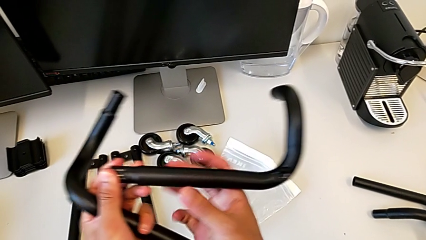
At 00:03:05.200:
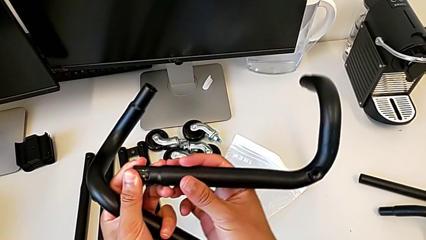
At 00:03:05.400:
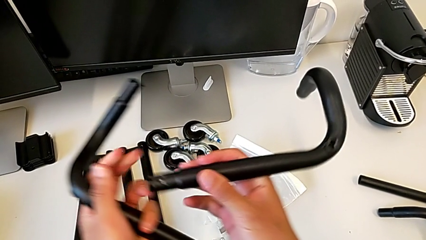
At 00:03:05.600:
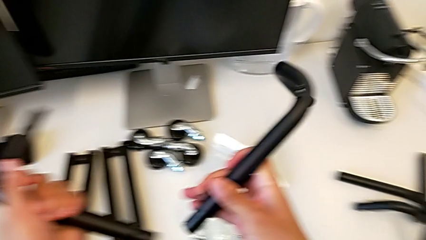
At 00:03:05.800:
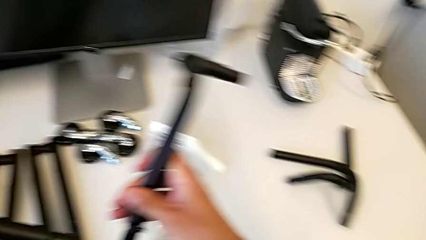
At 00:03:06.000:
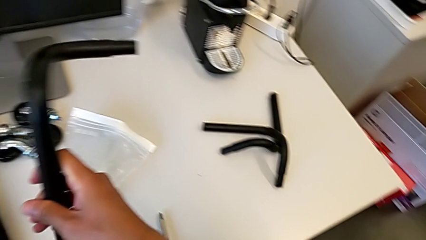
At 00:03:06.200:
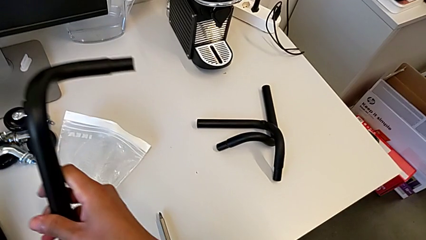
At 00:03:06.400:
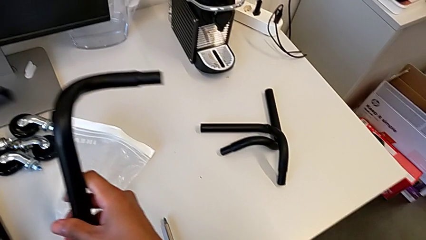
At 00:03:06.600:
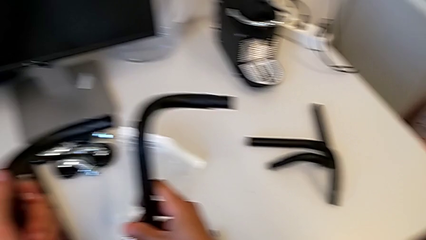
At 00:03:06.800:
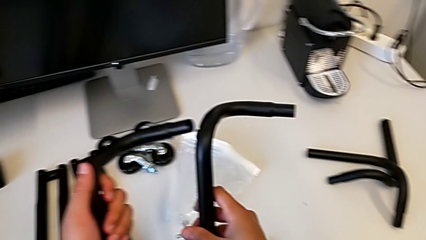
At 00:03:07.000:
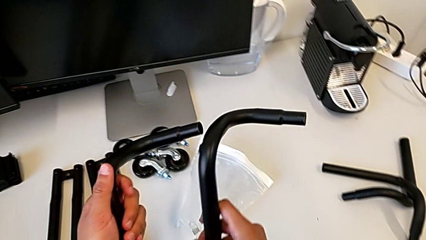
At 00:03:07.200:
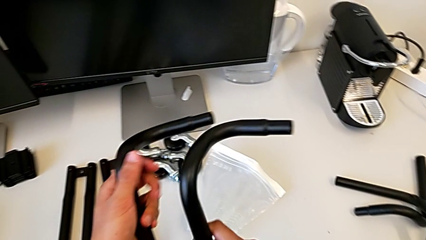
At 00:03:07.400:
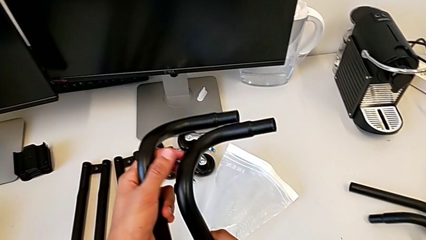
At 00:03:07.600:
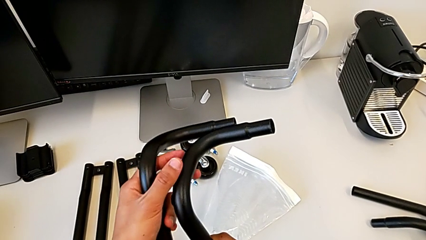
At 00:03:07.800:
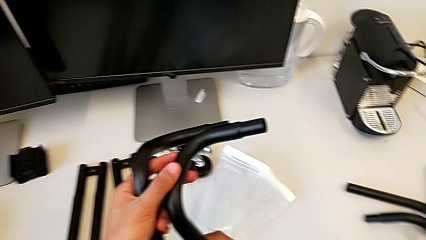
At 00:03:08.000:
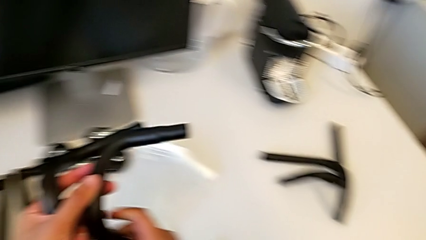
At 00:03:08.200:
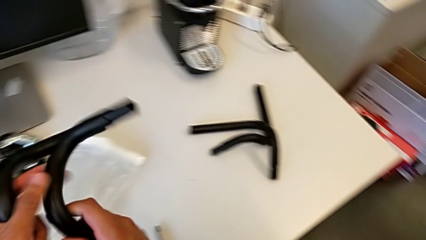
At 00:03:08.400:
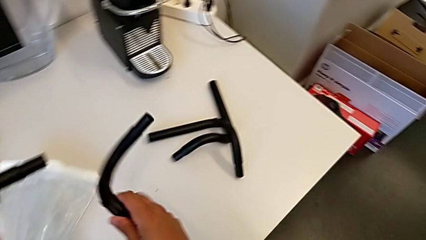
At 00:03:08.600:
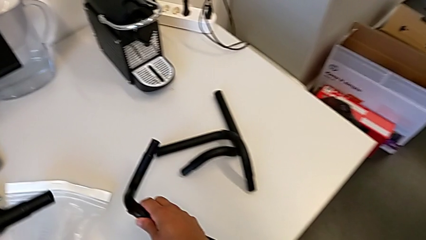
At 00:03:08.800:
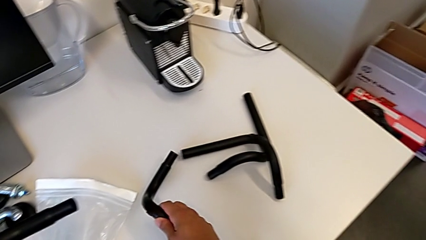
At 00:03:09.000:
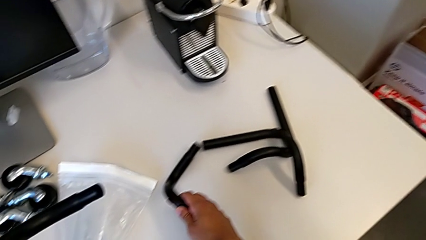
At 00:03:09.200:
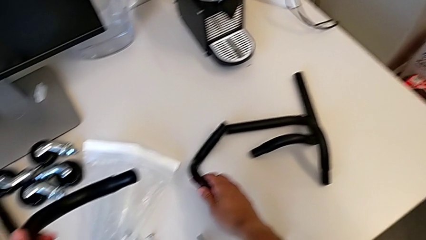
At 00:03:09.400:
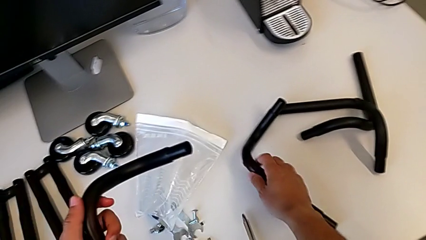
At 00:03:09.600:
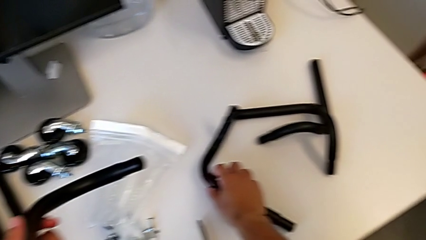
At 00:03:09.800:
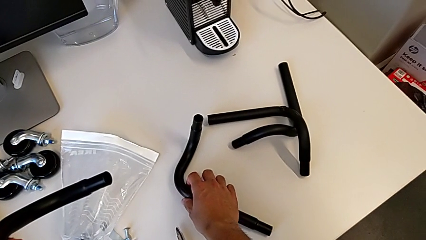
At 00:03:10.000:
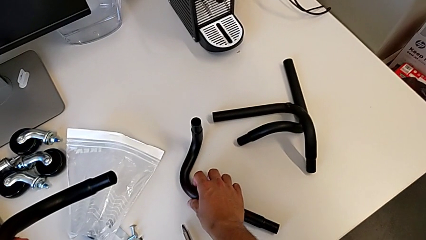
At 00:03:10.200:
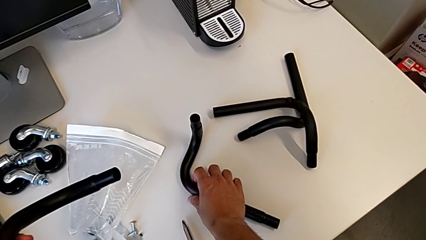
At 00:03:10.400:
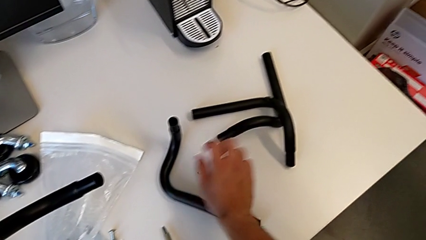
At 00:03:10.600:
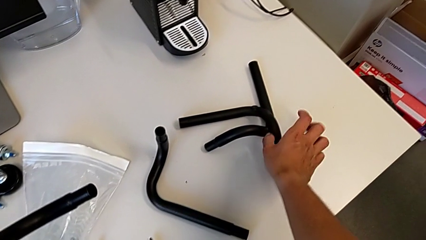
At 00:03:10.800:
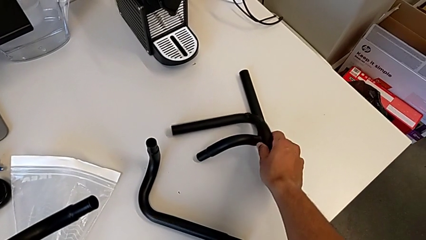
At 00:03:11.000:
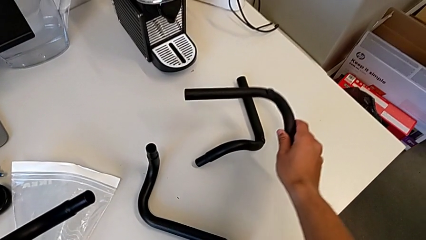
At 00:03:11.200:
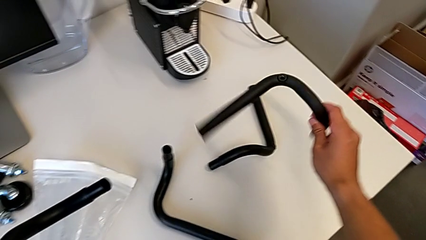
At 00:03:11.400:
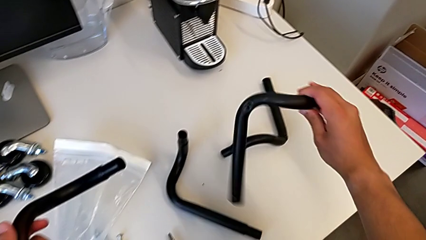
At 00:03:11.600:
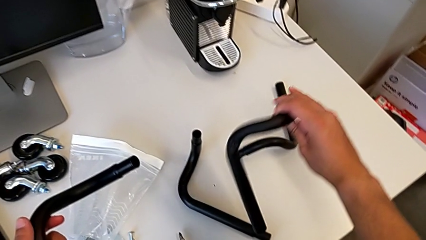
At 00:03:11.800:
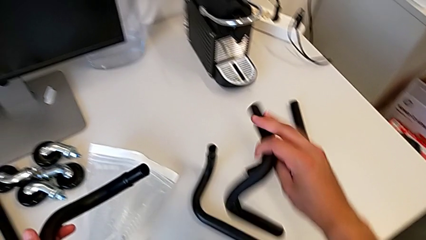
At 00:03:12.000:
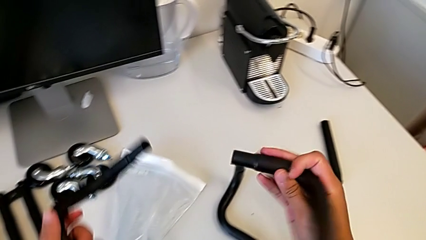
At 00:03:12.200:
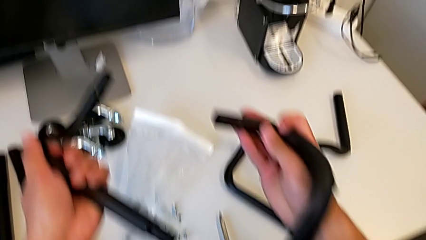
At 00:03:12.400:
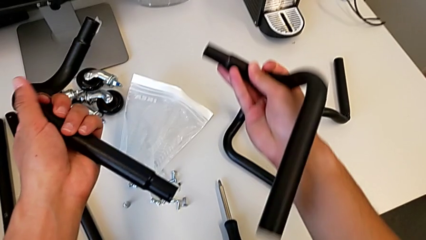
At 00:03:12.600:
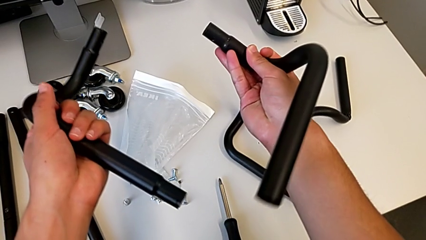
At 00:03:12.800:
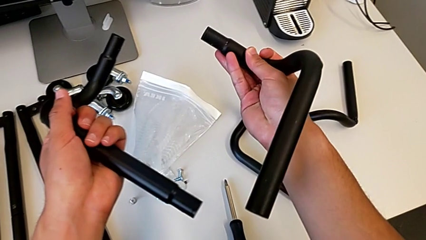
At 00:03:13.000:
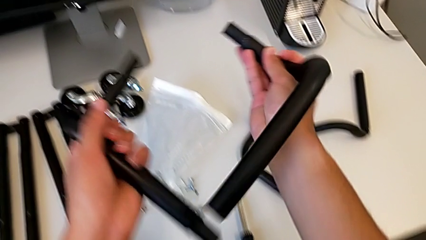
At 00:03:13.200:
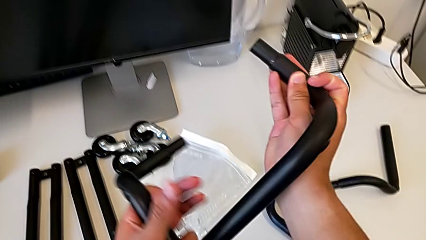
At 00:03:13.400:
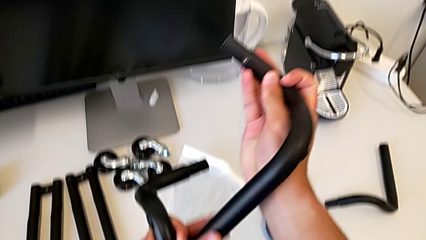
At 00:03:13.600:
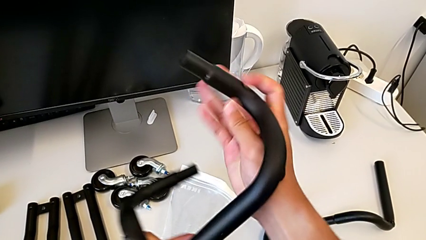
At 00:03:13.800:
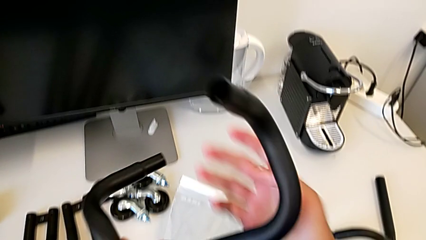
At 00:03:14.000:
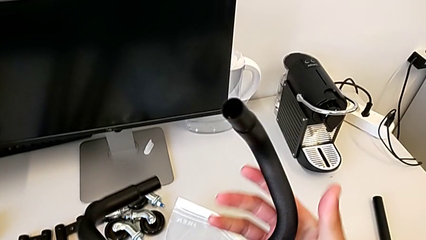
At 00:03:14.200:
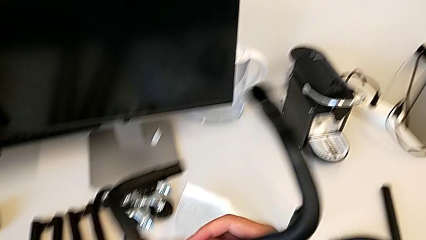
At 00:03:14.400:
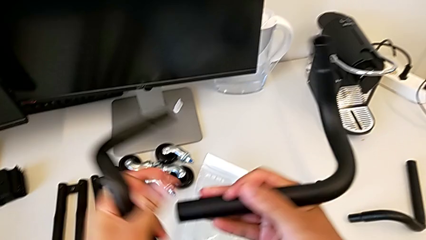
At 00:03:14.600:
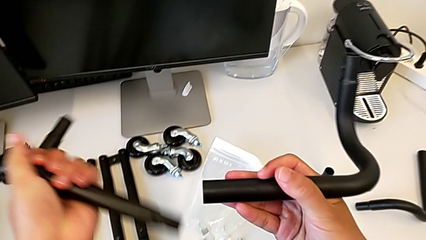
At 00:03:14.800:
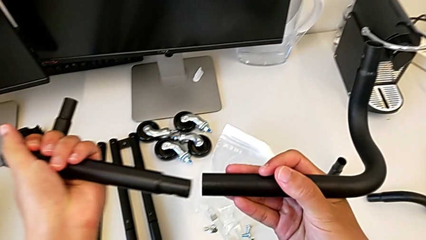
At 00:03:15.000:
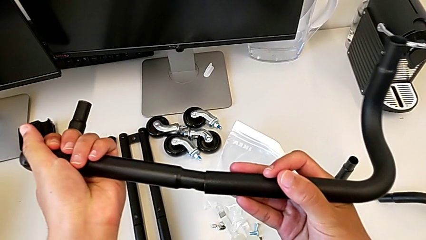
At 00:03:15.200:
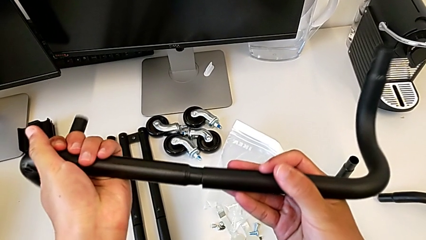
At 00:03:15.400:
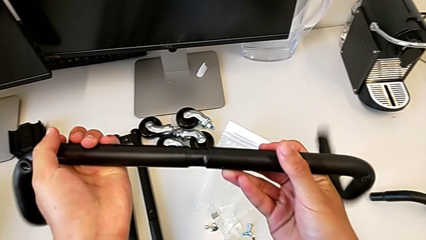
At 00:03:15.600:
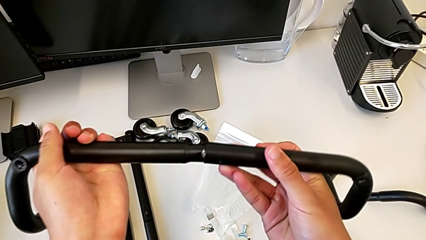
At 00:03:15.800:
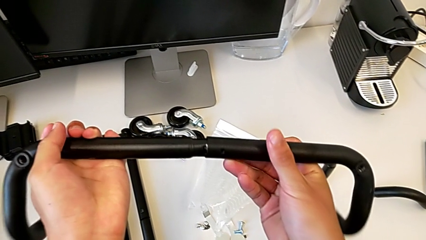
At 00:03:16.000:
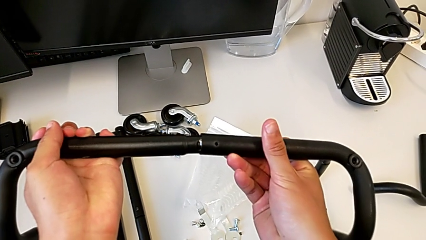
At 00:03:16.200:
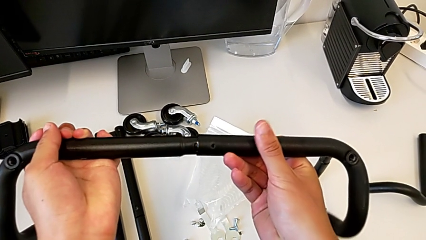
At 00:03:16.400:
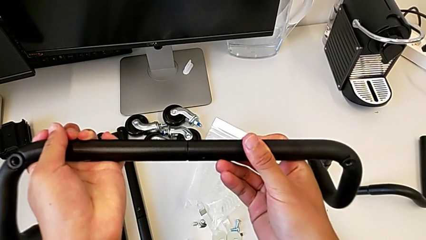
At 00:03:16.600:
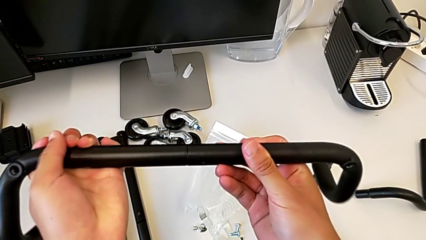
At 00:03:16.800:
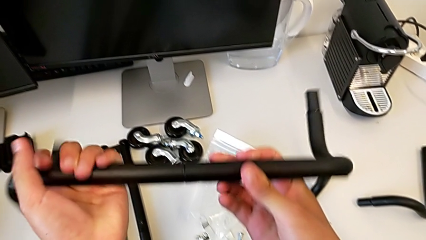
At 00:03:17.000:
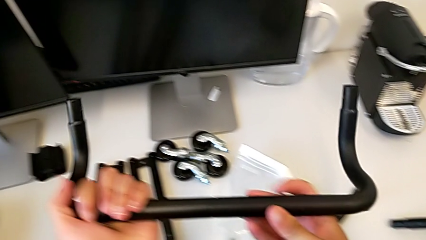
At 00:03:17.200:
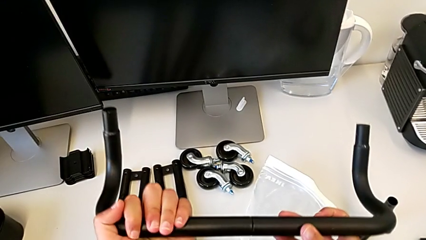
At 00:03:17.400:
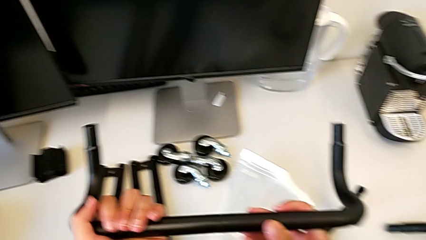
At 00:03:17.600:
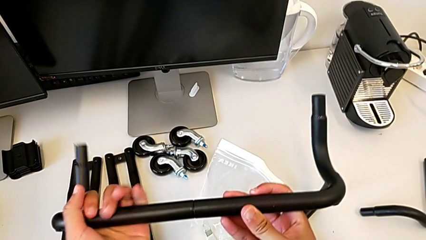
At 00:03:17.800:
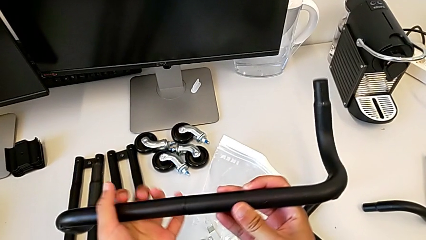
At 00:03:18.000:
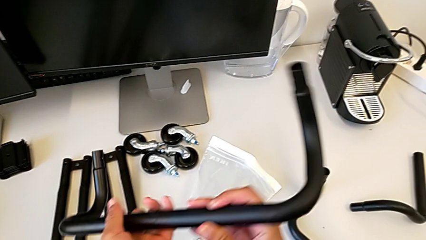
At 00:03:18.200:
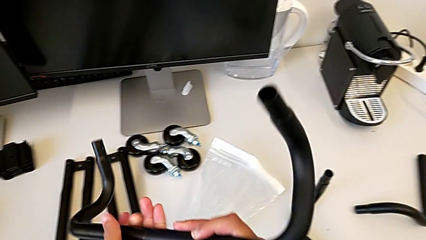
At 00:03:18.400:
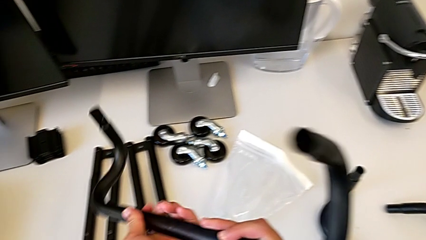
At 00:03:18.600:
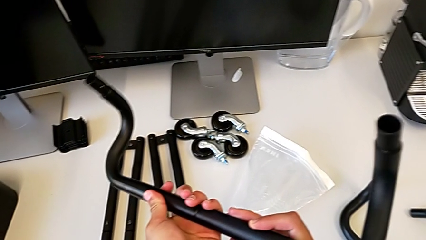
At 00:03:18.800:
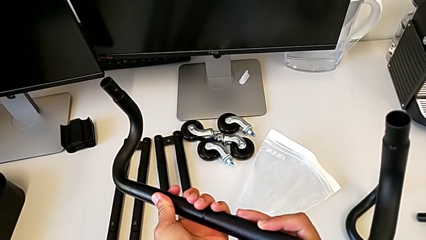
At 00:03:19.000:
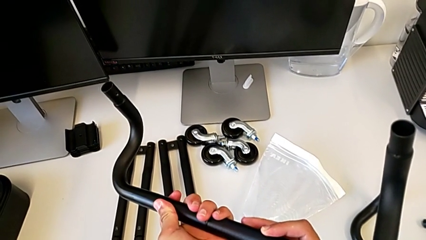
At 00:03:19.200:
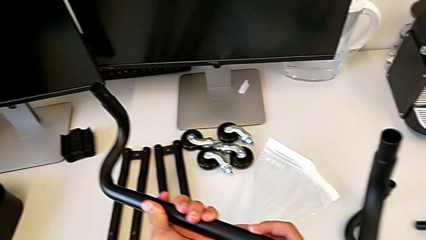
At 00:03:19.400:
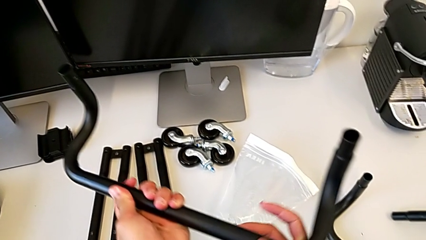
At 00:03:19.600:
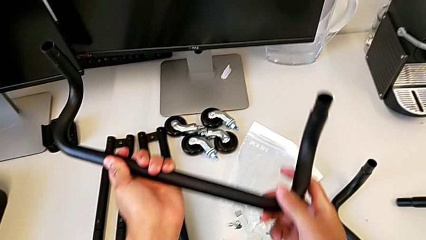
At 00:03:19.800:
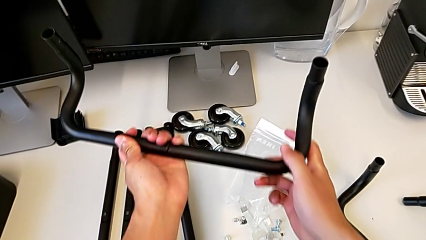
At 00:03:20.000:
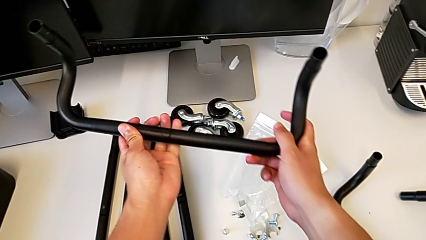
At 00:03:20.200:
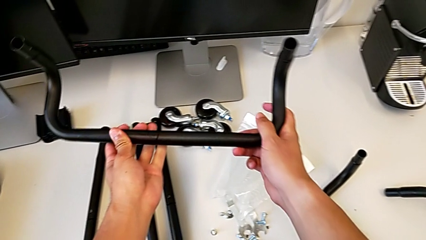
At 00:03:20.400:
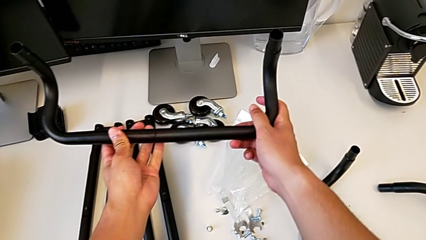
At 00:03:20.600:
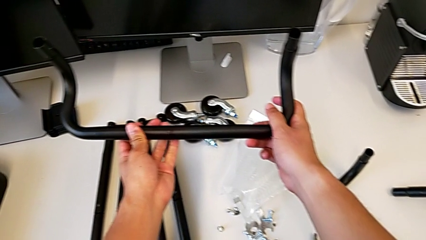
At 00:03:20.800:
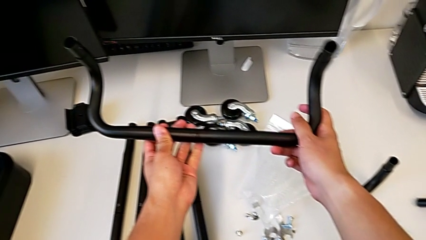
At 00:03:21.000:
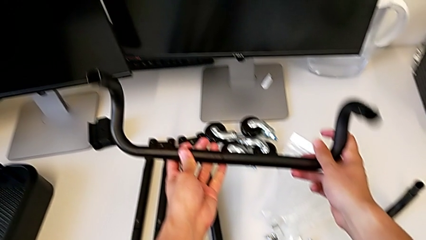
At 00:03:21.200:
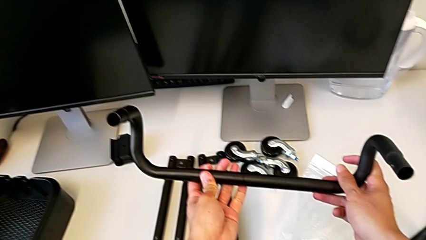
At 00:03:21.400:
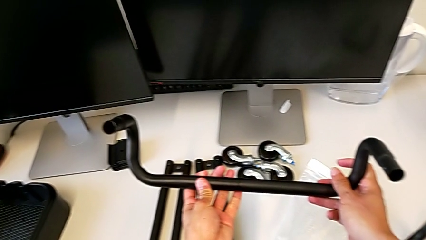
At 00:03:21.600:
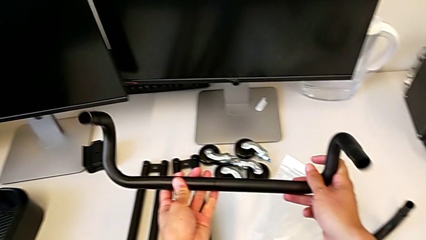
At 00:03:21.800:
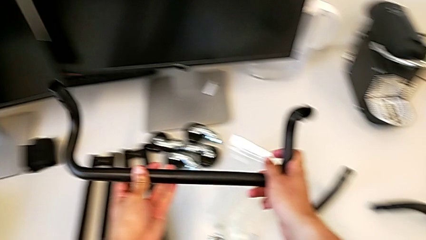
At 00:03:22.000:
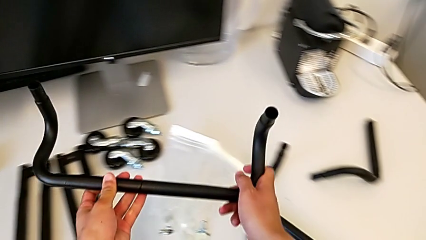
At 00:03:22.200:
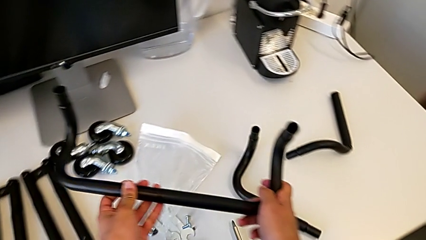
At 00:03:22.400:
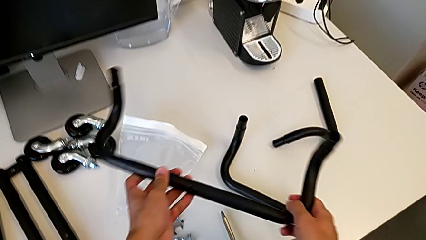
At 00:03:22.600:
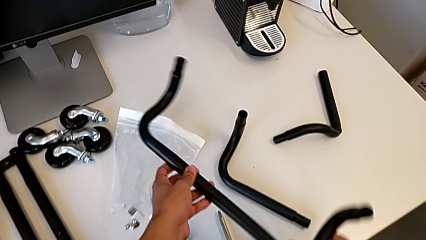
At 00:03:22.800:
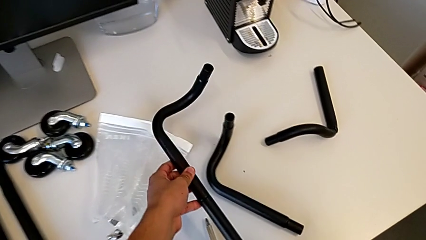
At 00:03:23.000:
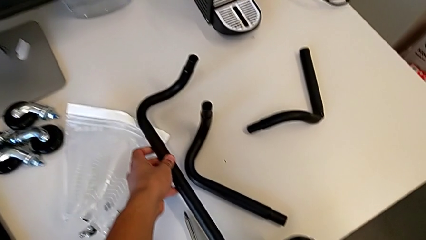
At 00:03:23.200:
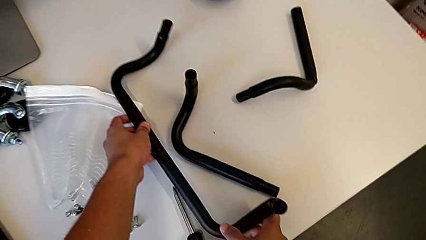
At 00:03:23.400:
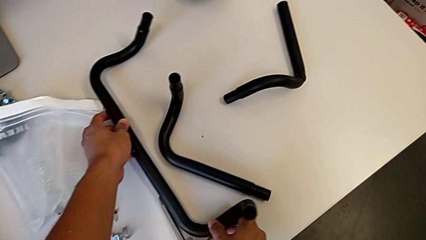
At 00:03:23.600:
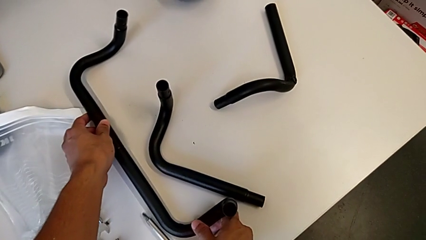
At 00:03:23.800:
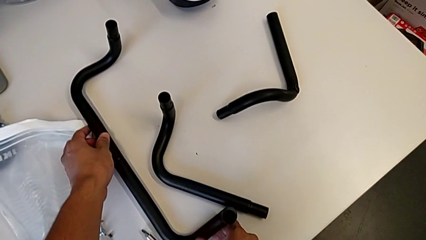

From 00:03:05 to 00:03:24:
The camera wearer is assembling the base frame. They align the frame, inspect it, assemble the first frame and hold it.
